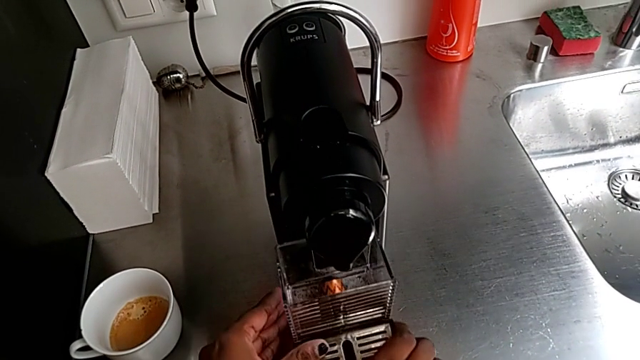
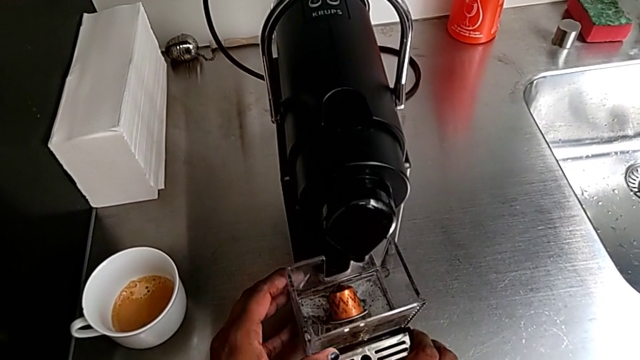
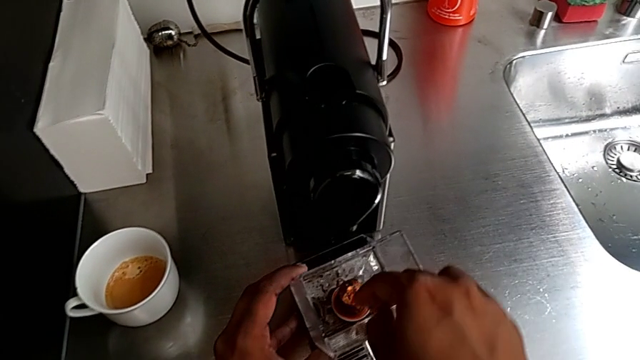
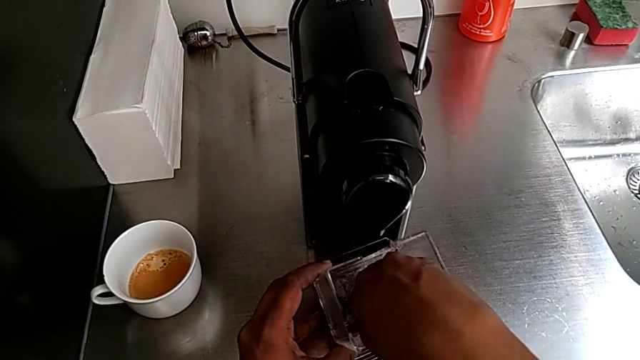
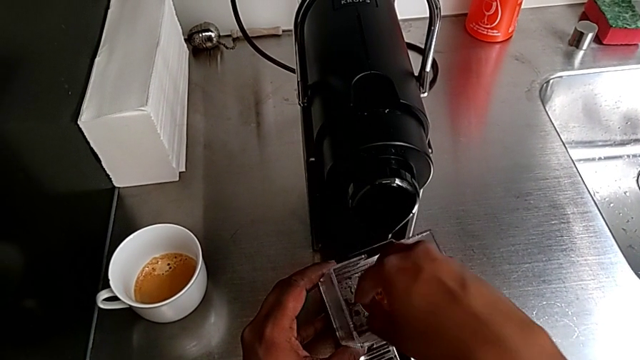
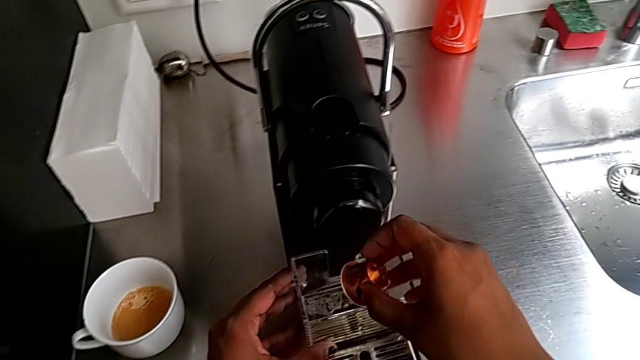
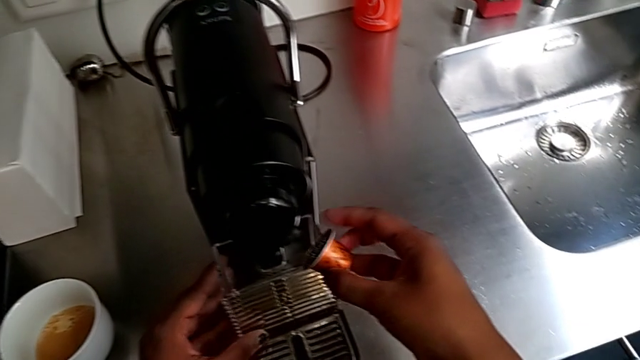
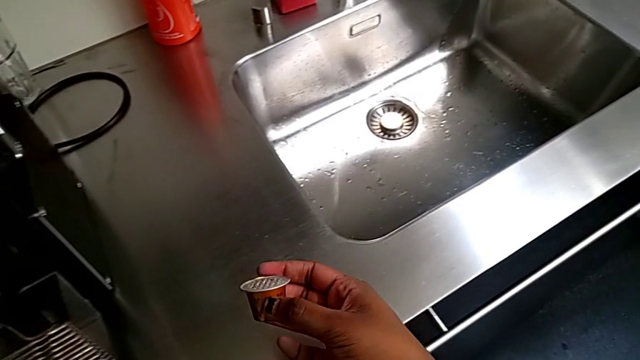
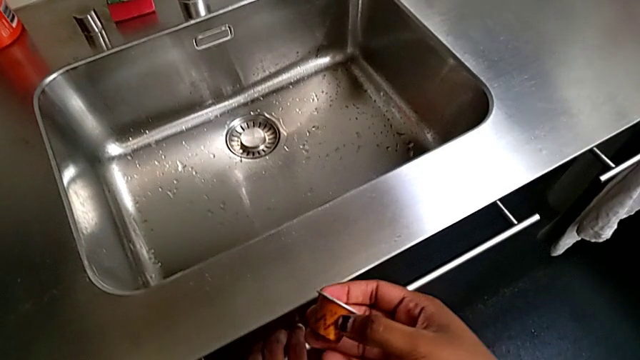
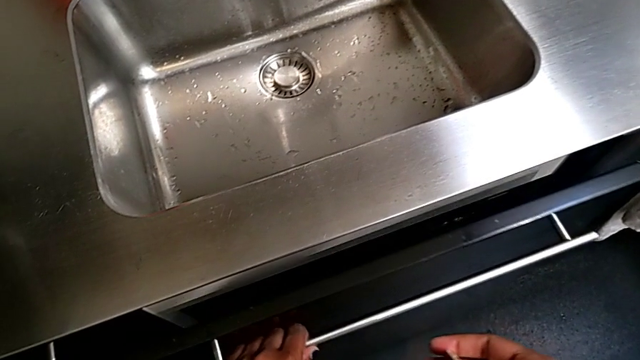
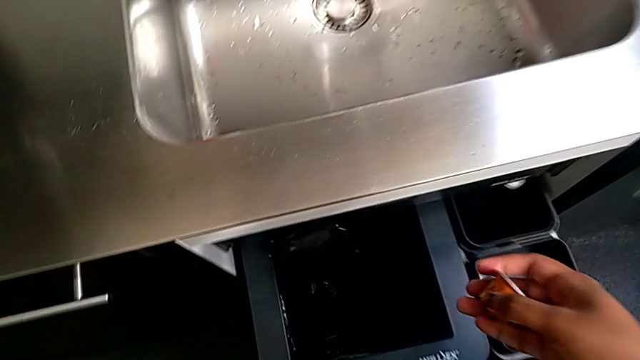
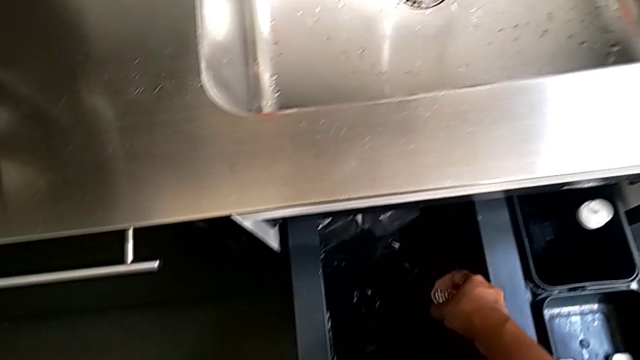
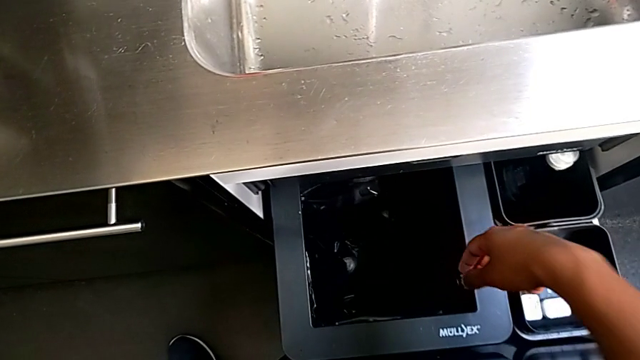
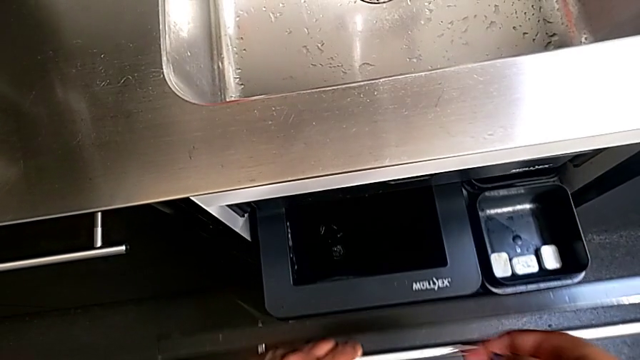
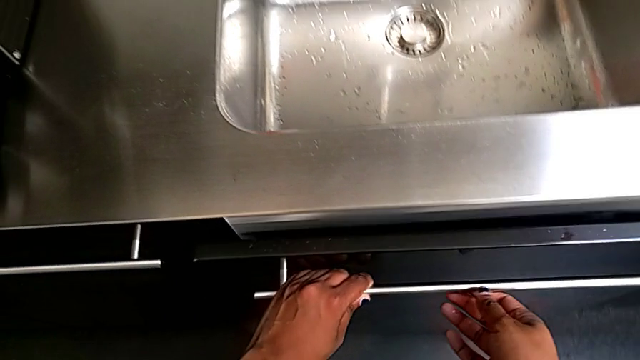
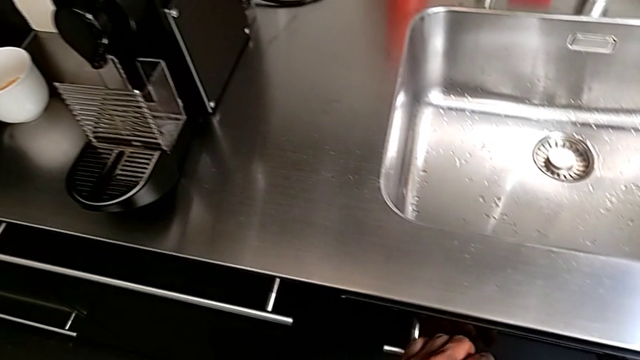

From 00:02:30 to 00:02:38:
The camera wearer is emptying the capsule container. They grab the coffee capsule with the right hand, lift it twice, pull the garbage bin with the right hand, drop the coffee capsule with the left hand and close the garbage bin.

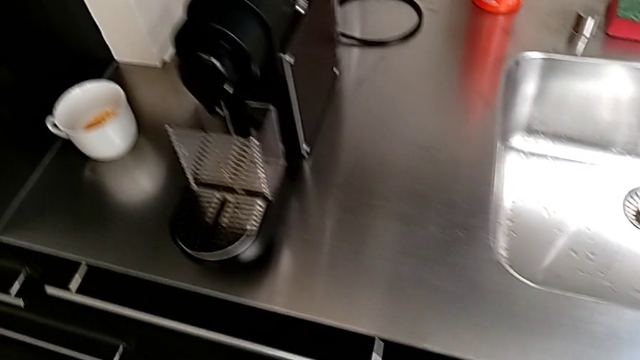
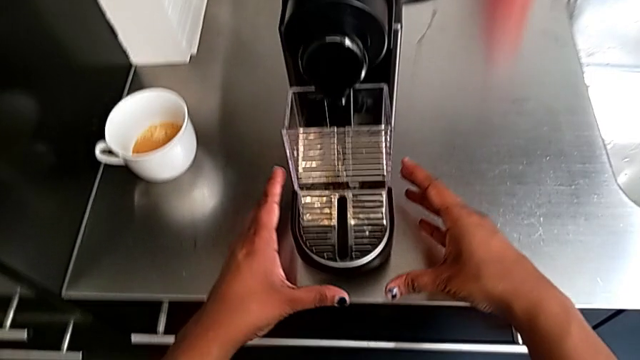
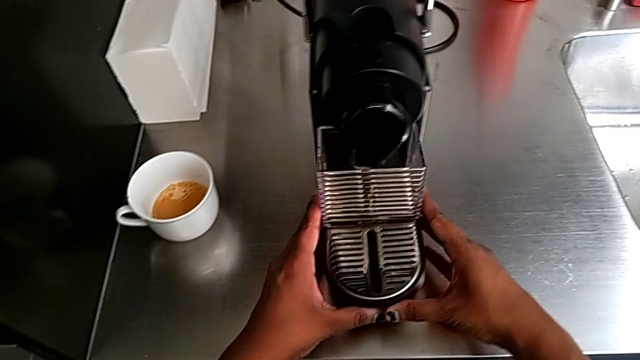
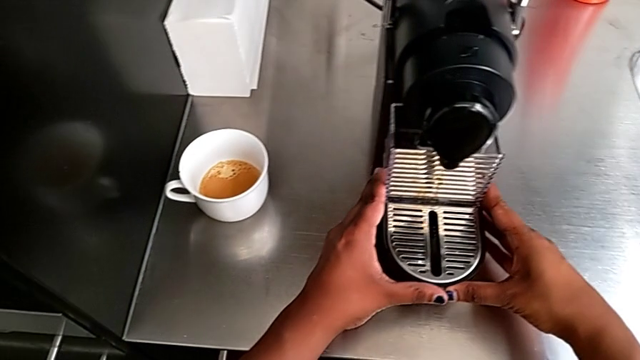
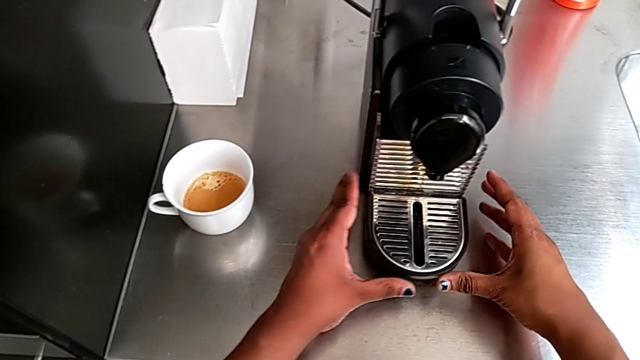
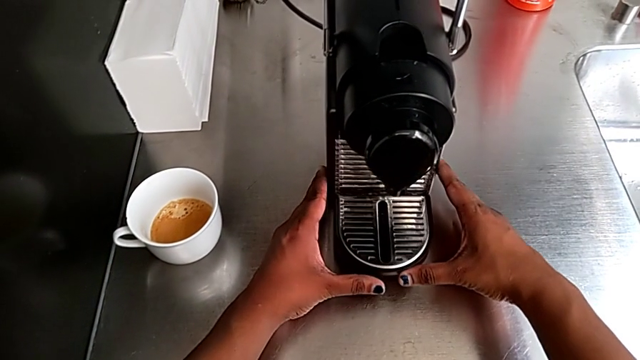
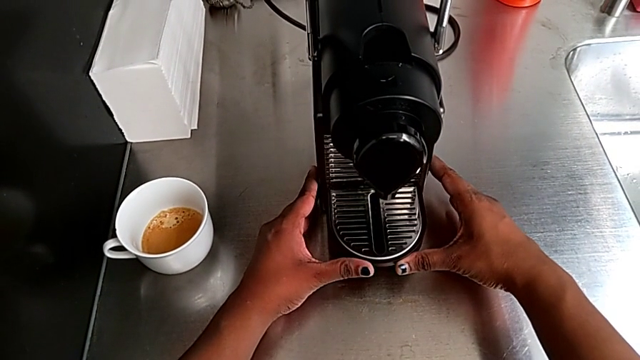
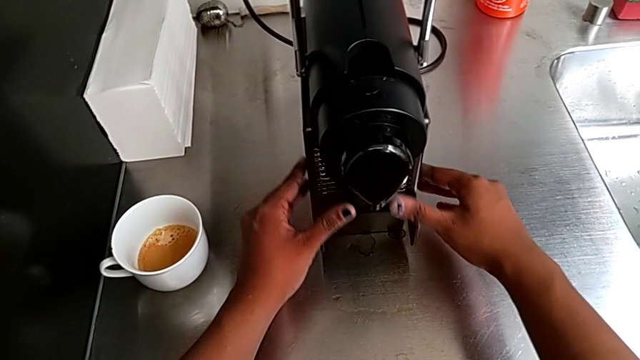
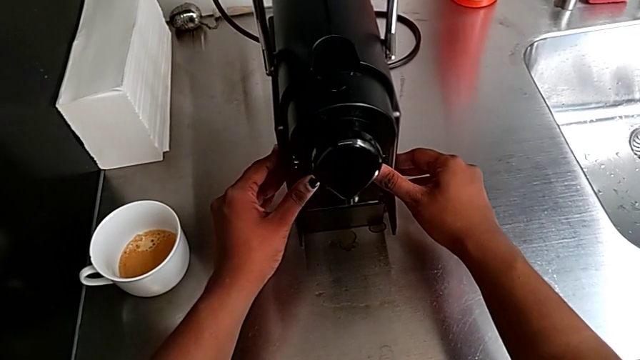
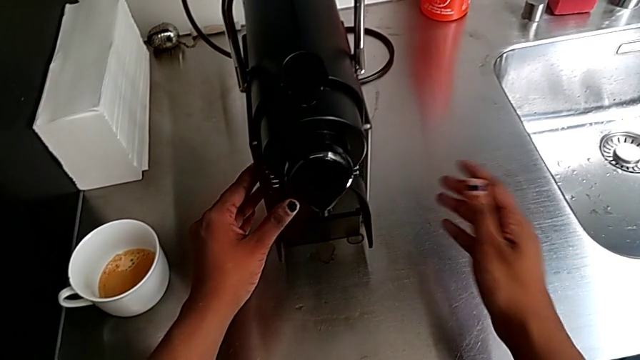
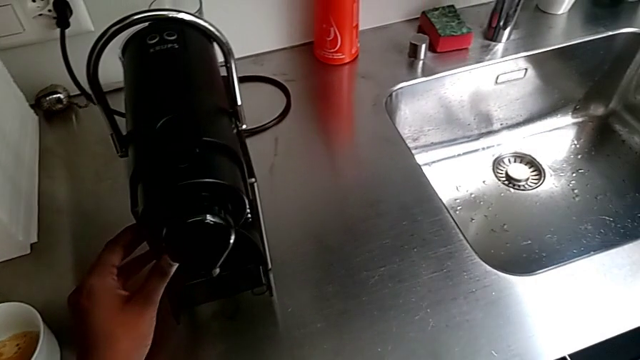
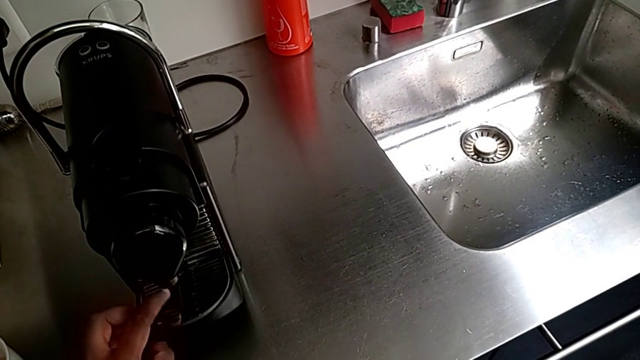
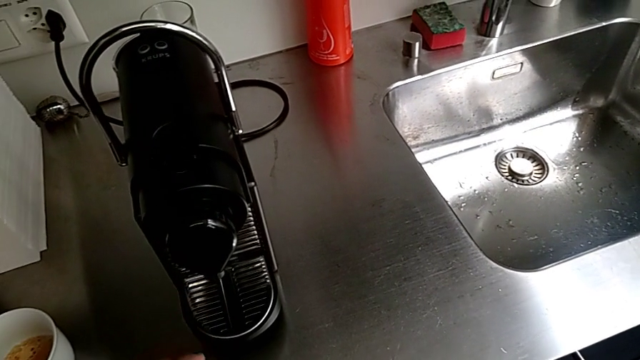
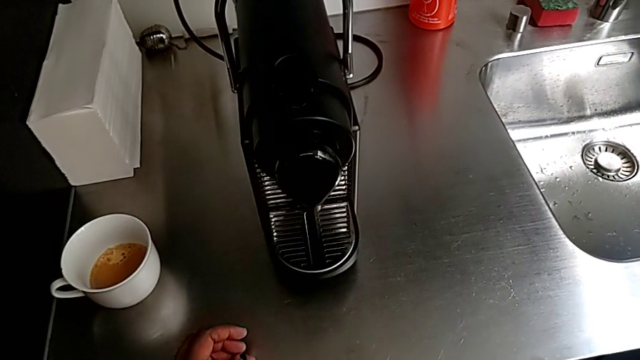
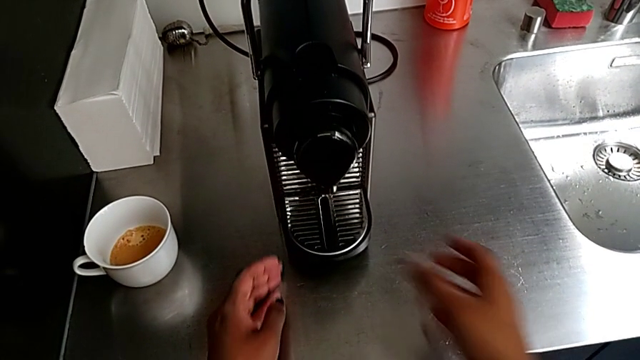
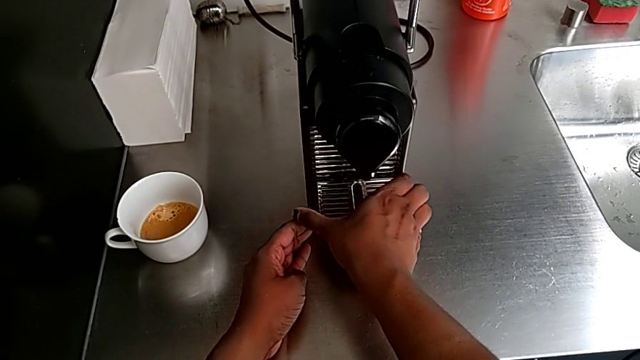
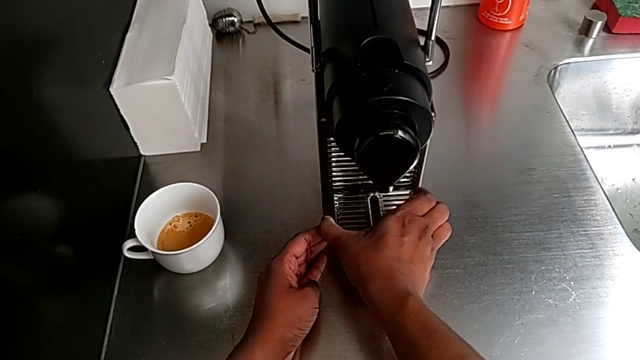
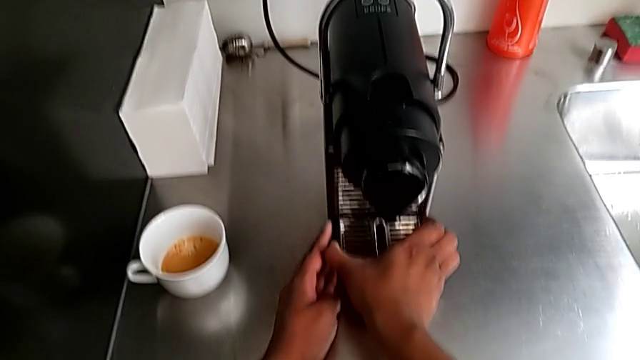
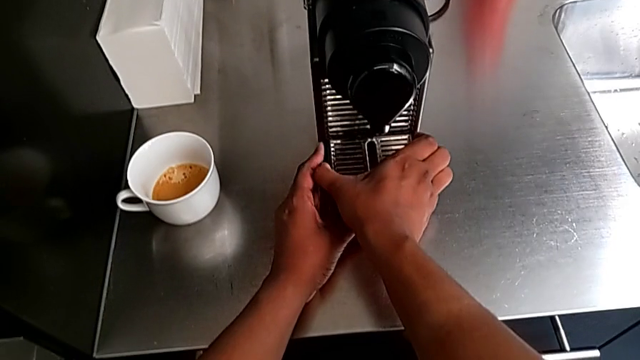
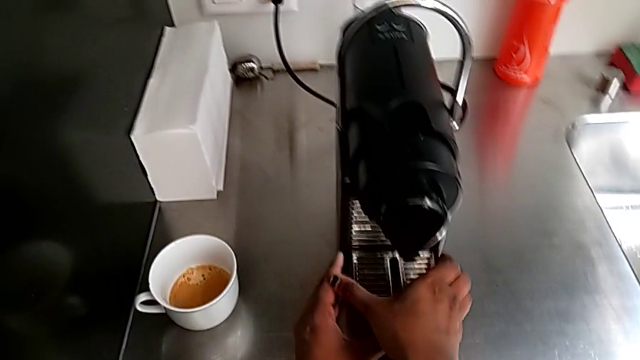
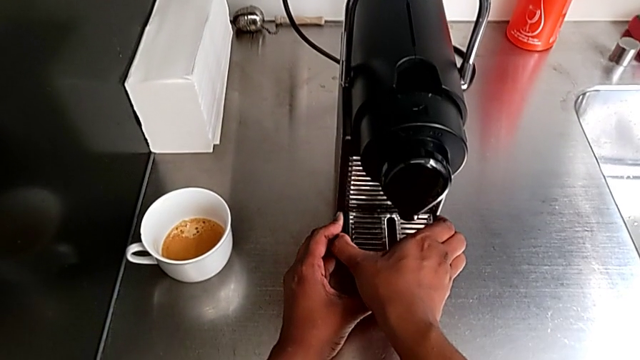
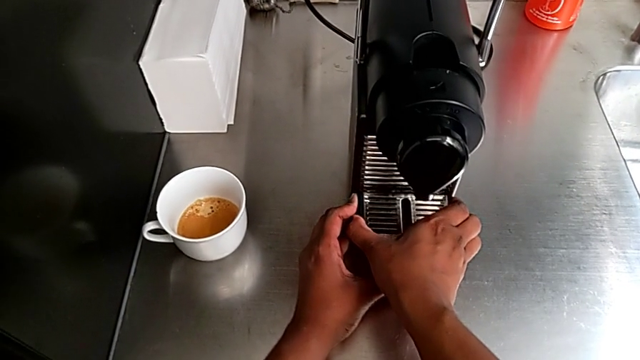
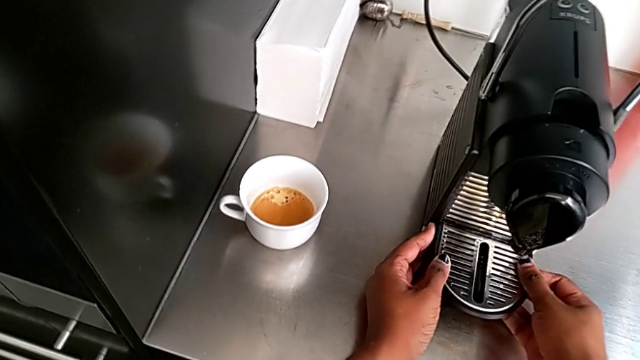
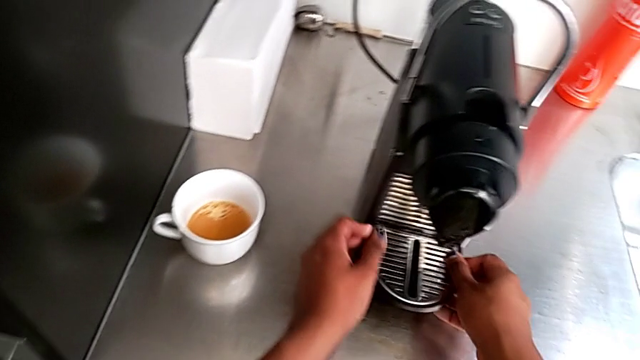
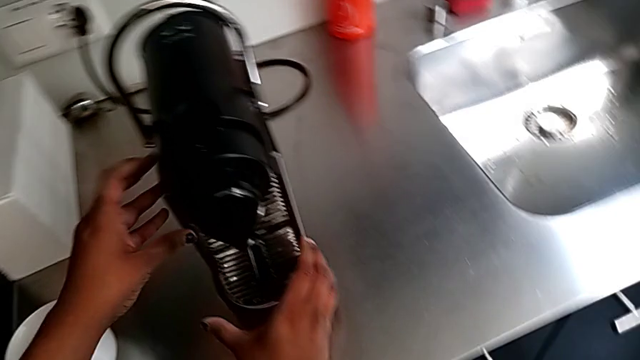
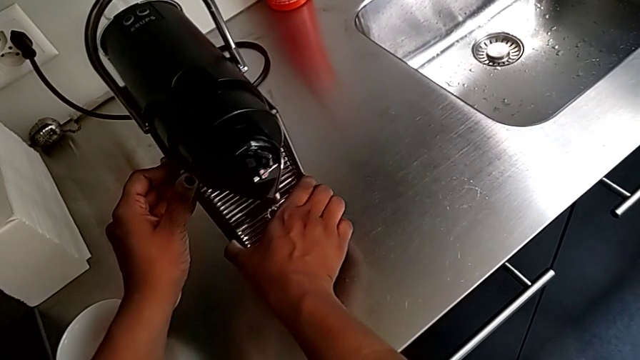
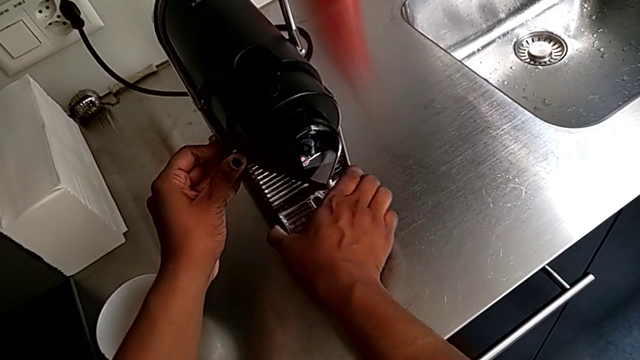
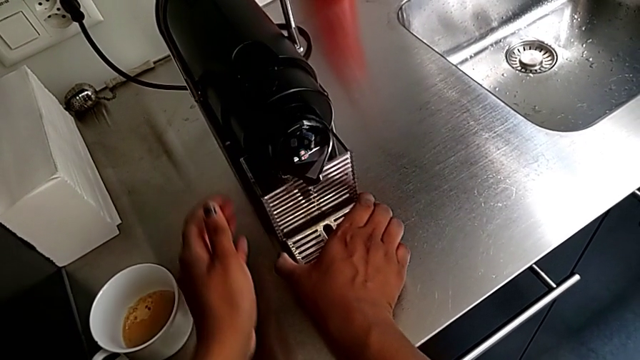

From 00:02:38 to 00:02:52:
The camera wearer is emptying the drip tray. They approach the drip tray, grab it, insert it with the right hand, lift it with the left hand, drop it, grab it with the right hand and pull it.
